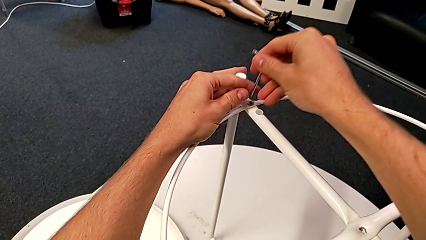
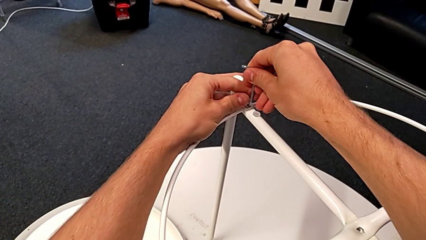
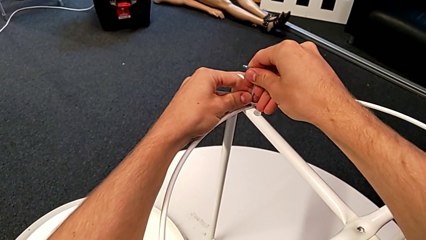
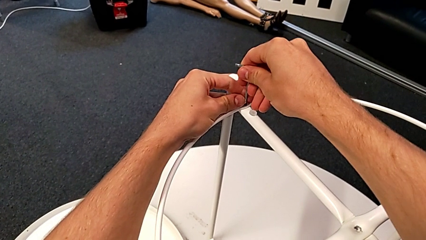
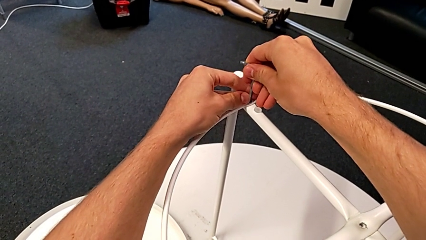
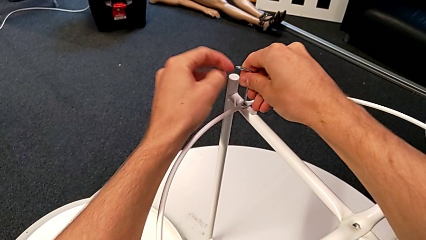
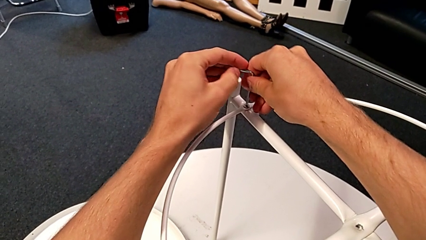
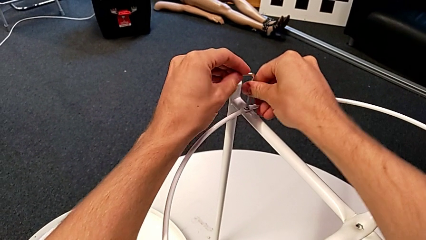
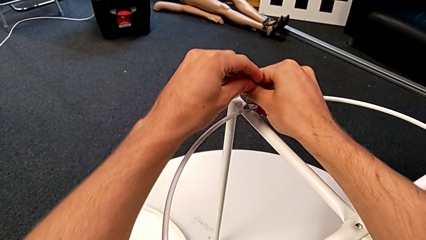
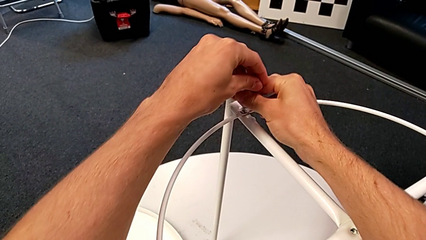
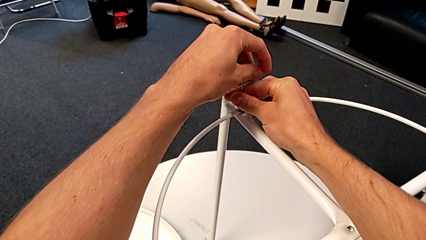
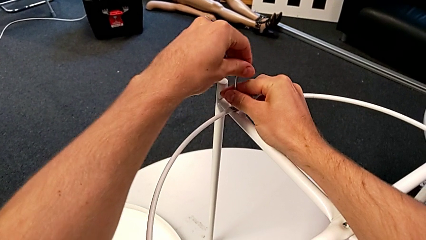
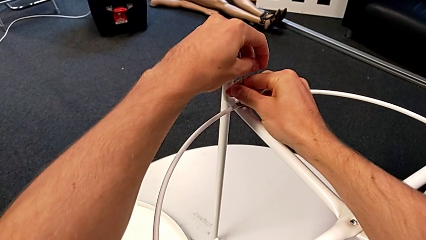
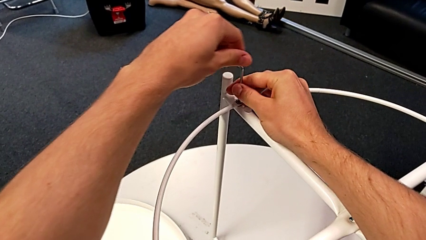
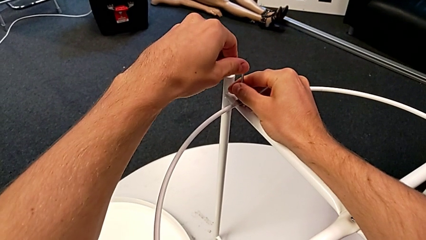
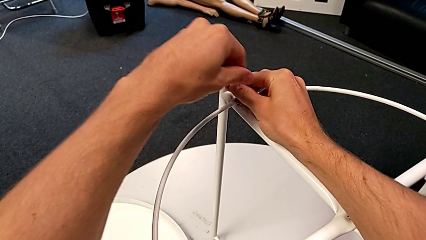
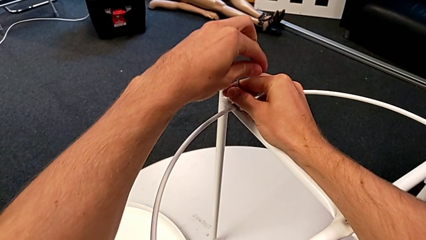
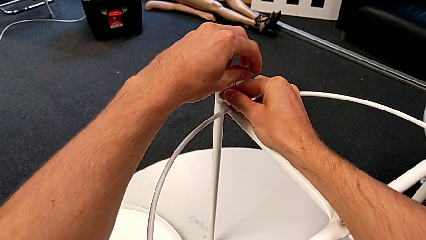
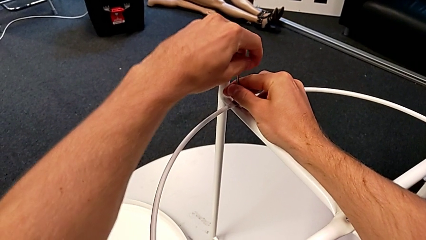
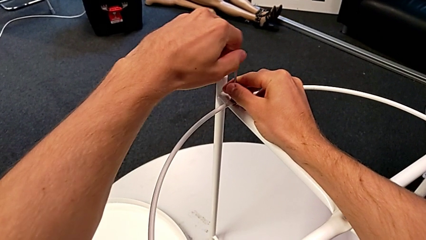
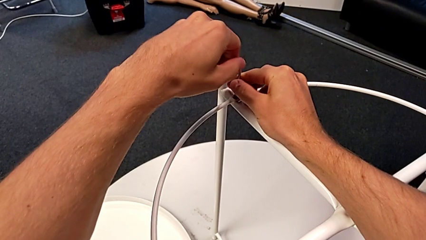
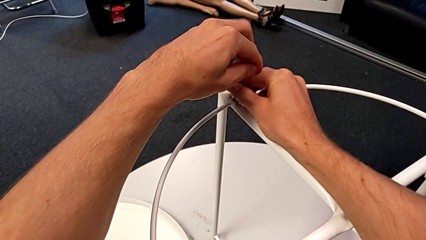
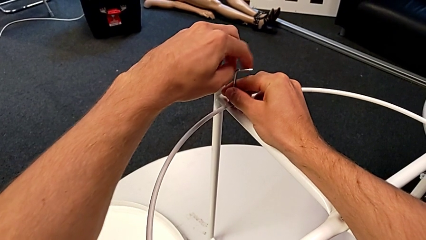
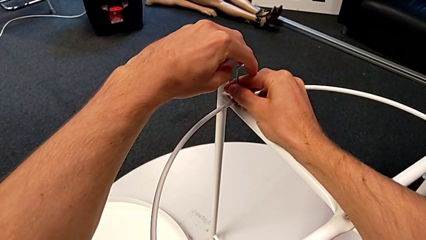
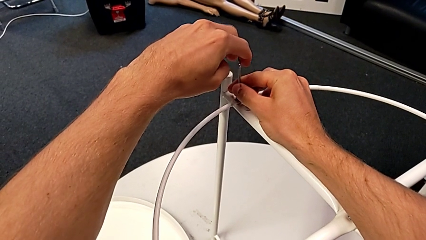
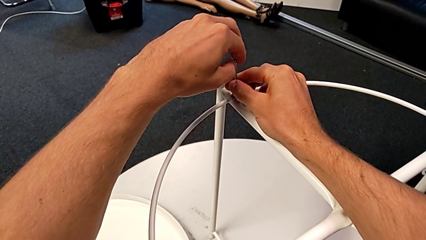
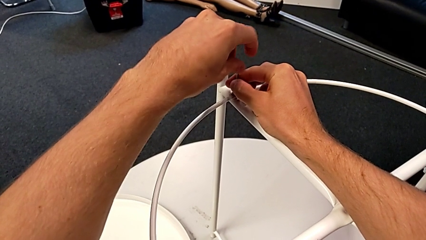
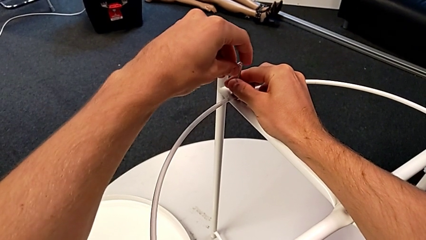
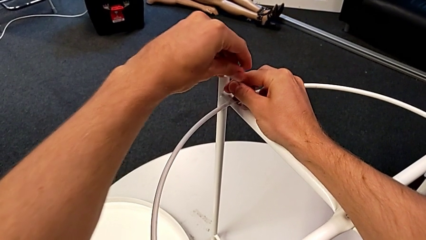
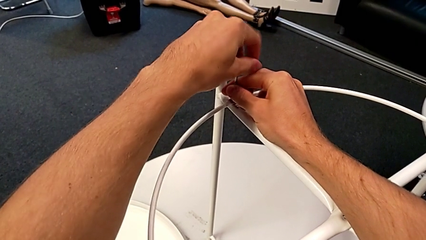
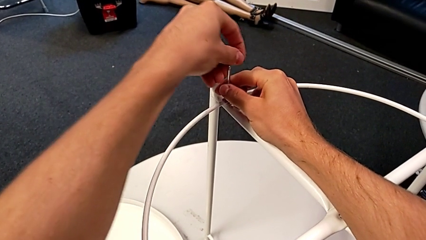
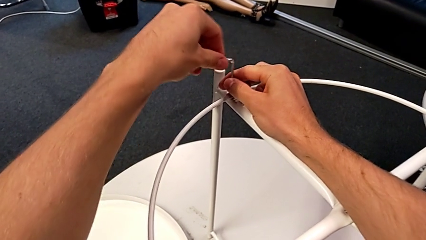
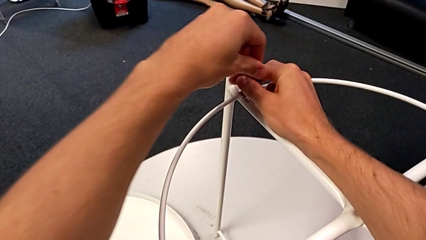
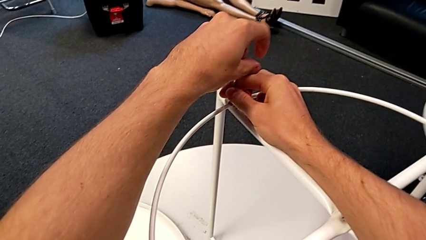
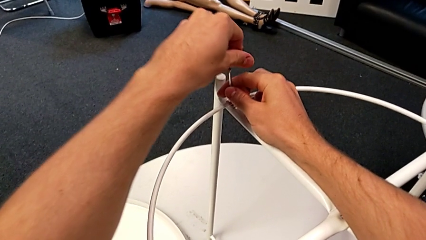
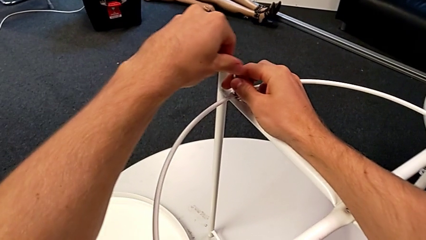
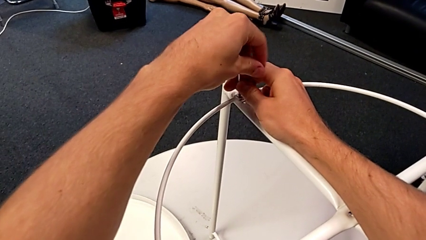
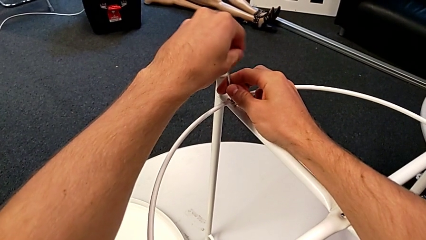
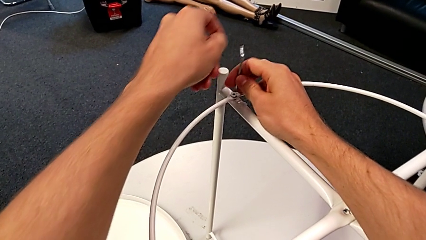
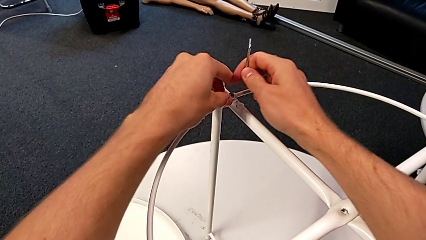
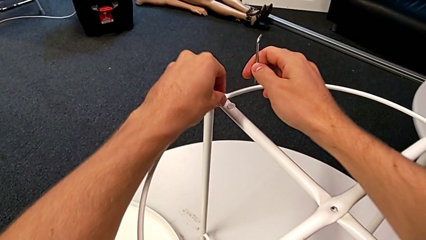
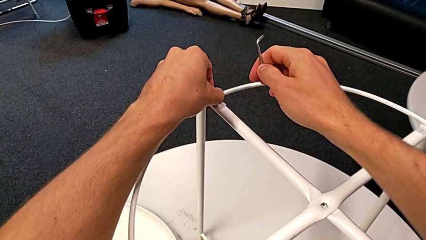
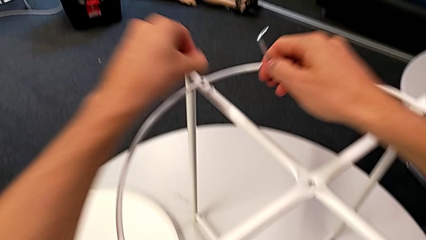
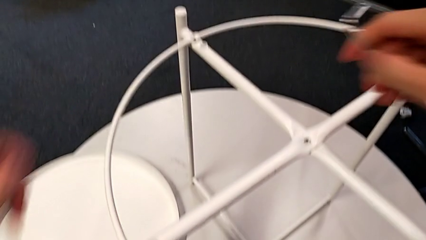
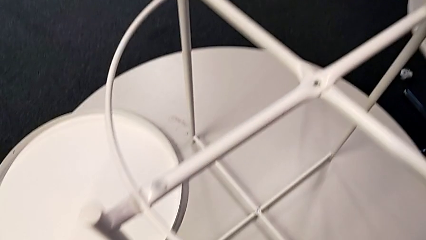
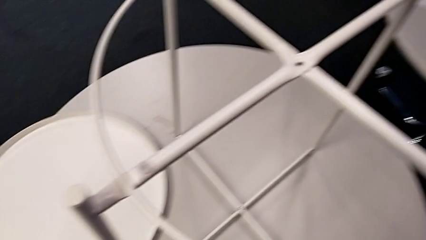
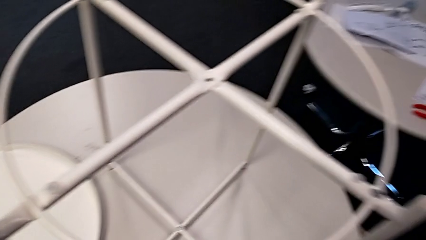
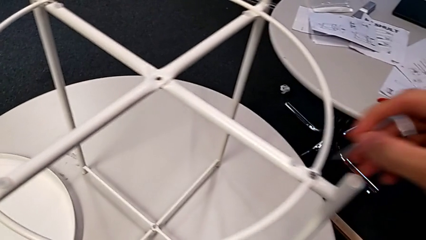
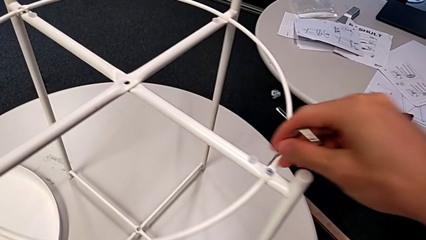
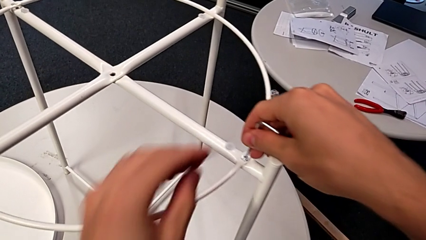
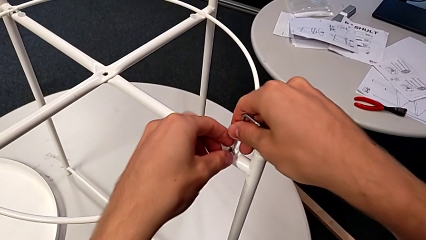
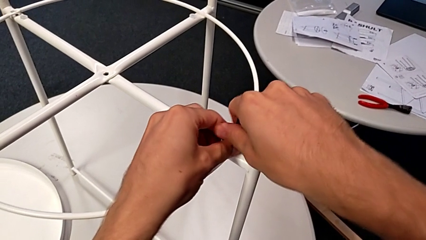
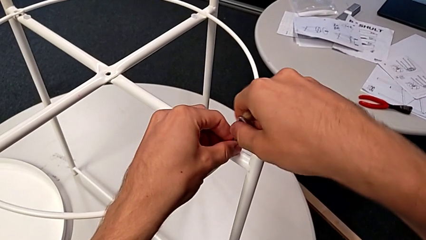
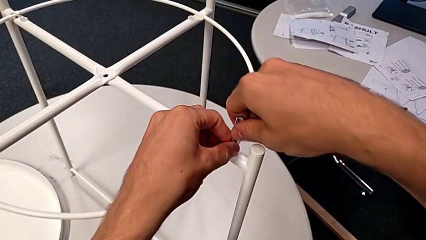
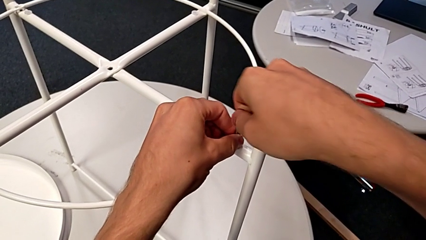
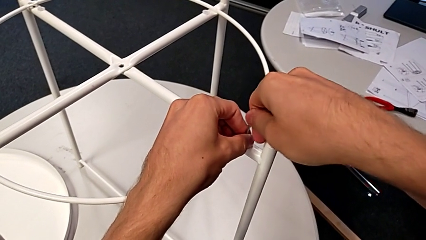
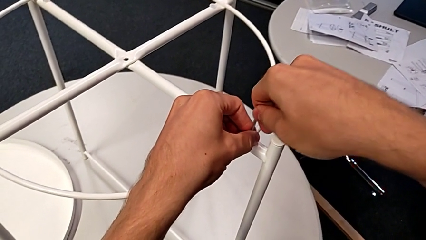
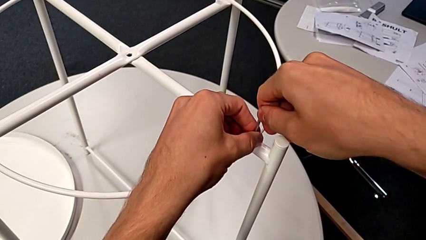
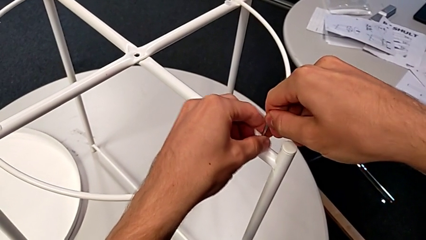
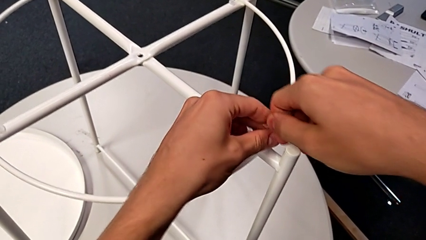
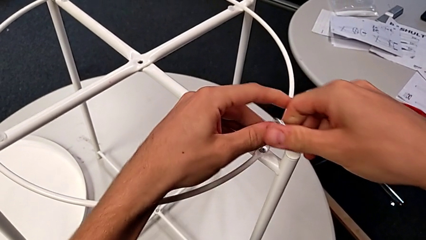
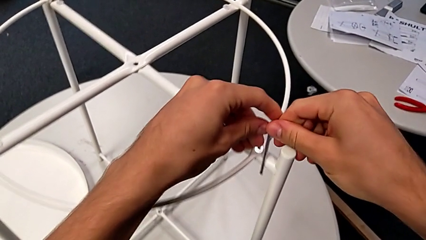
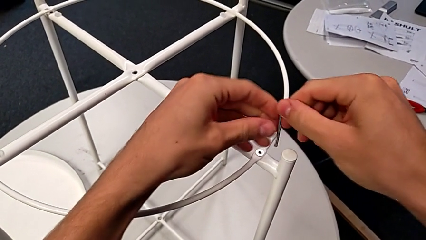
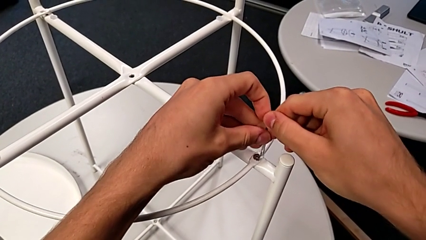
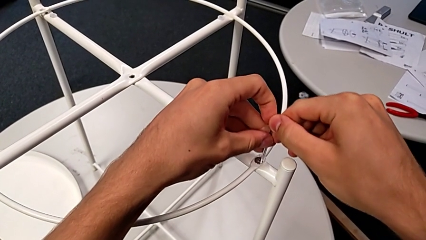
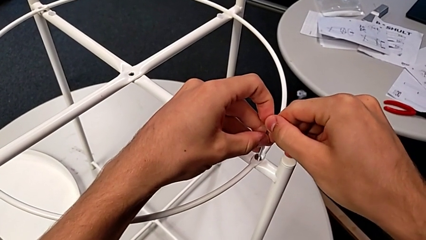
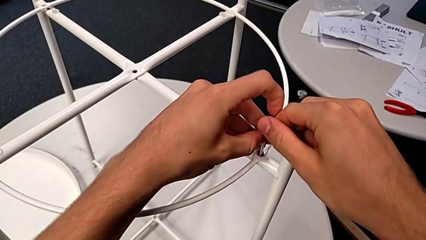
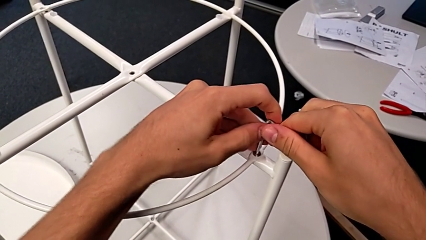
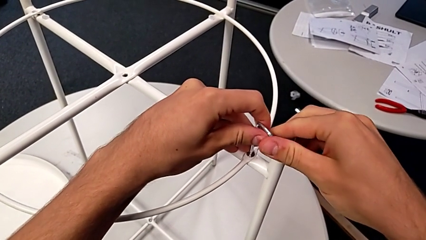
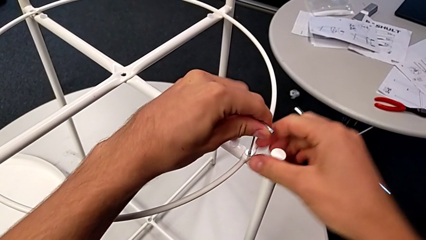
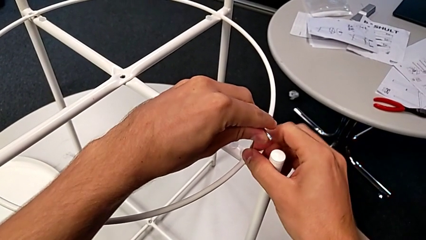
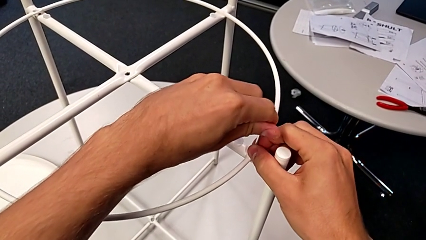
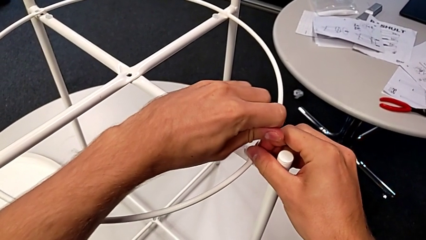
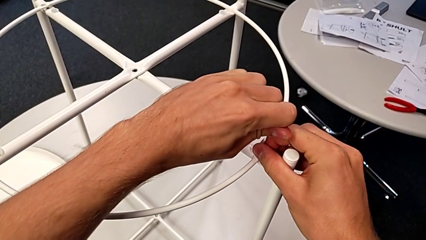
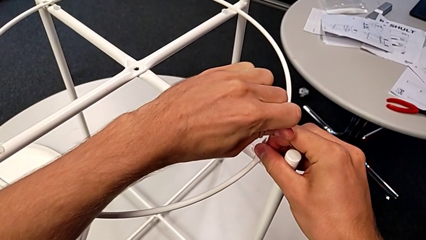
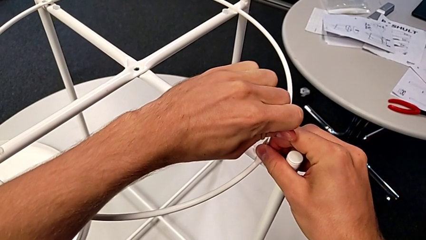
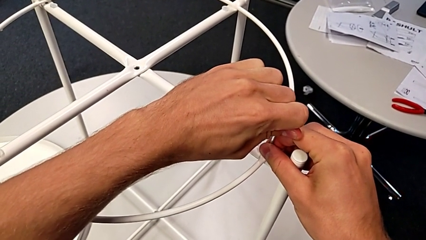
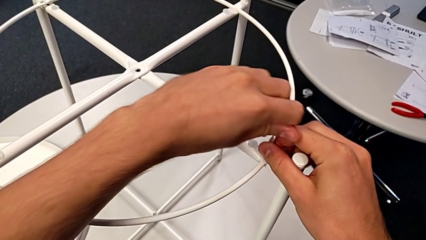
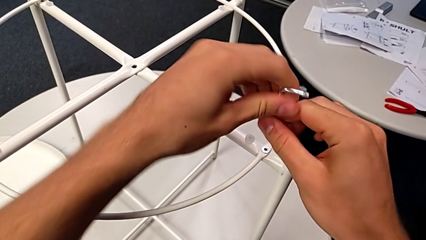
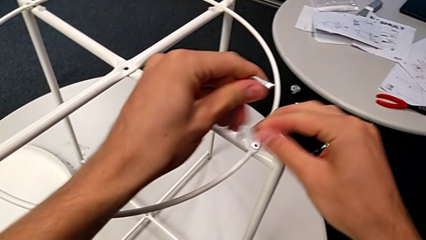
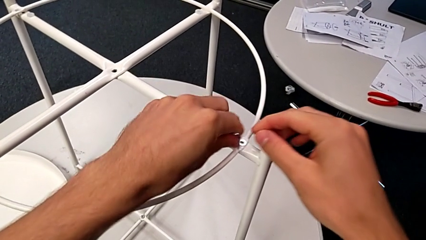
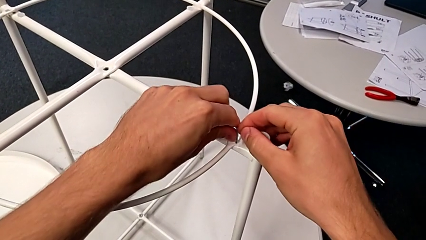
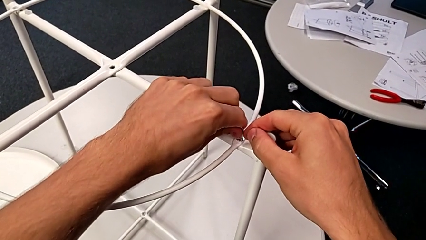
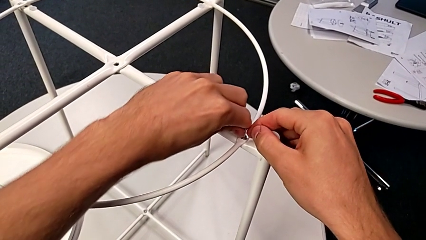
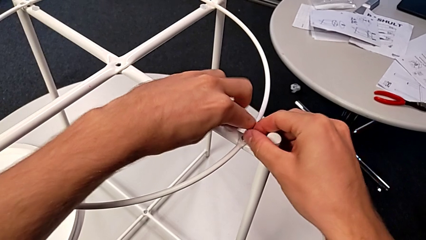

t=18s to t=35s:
The camera wearer is disassembling the circle. They insert the Allen wrench, unscrew the hex socket head, withdraw the Allen wrench, disassemble the hex socket head, place it, insert the Allen wrench, unscrew the hex socket head, withdraw the Allen wrench, rotate it and insert it.
